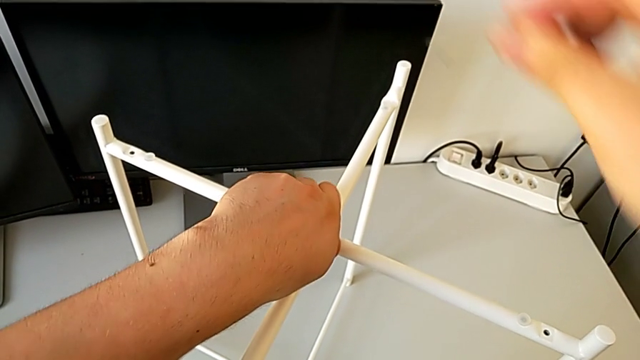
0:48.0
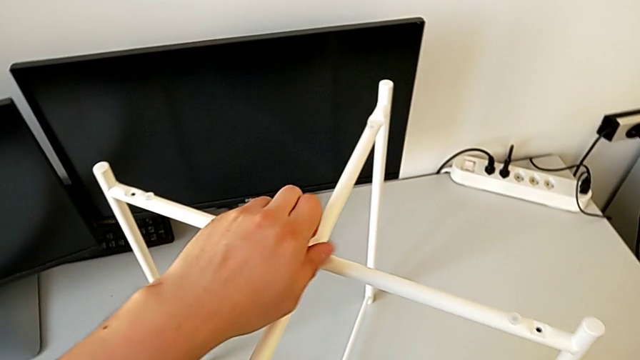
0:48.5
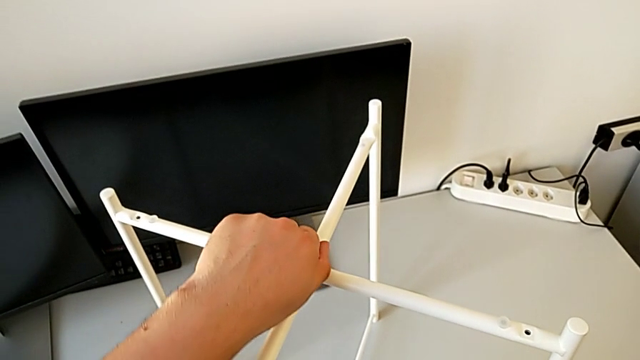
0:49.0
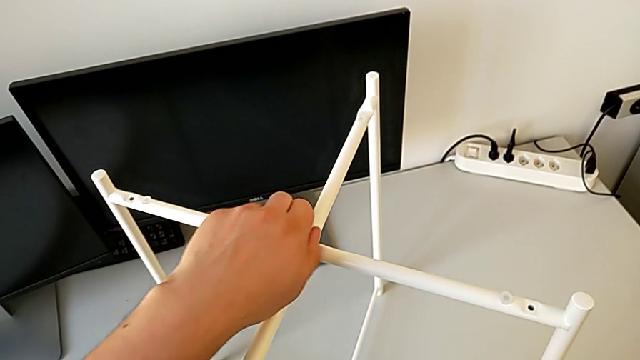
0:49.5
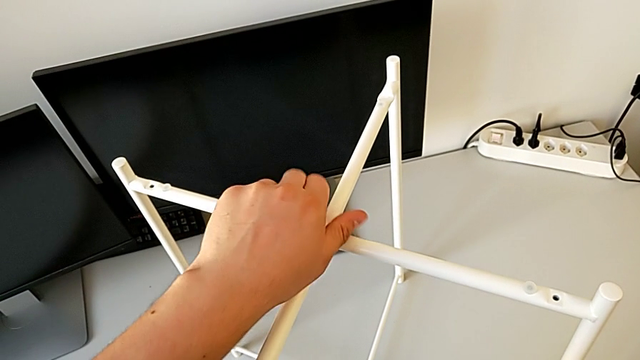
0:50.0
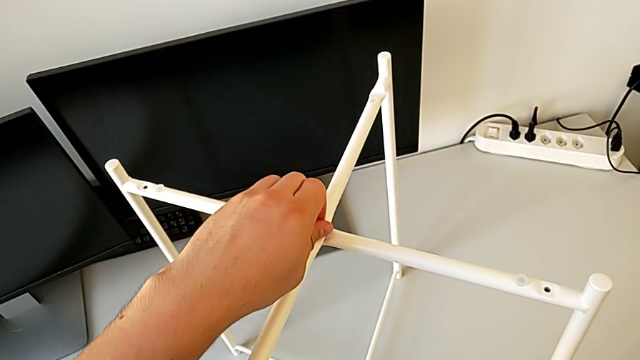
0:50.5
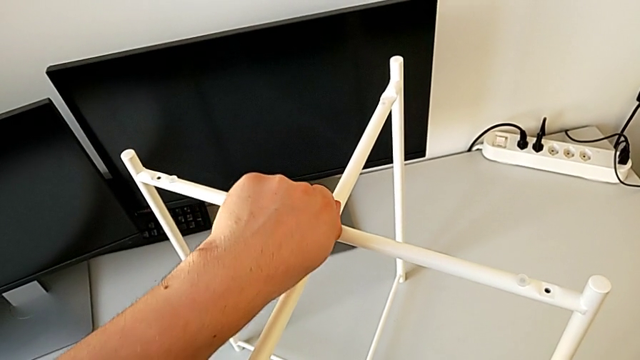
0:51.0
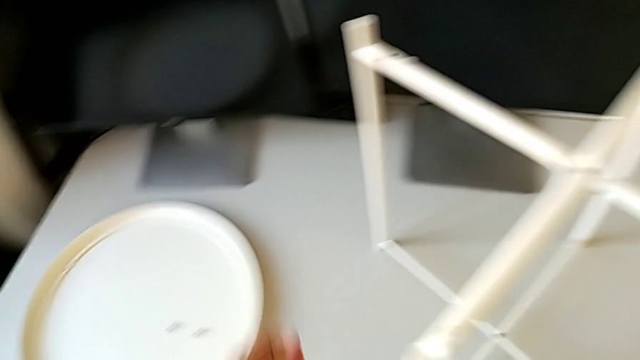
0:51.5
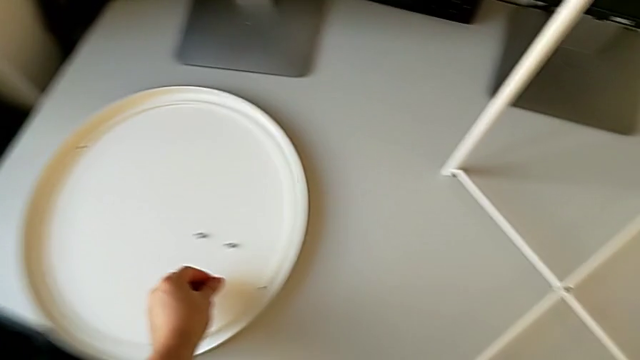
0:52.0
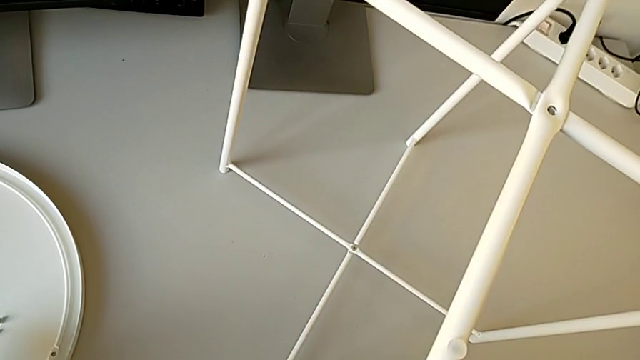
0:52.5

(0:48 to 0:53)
The camera wearer is unscrewing the top hex socket head. They keep unscrewing the hex socket head, disassemble it and place it.

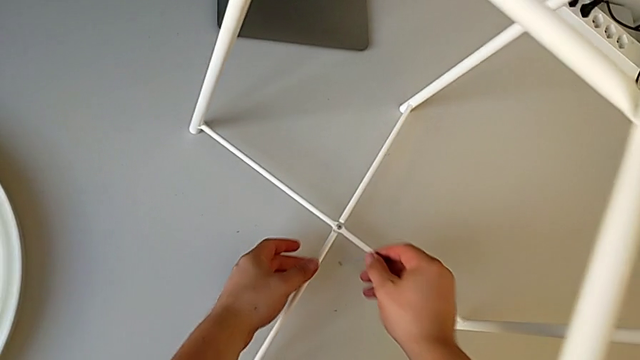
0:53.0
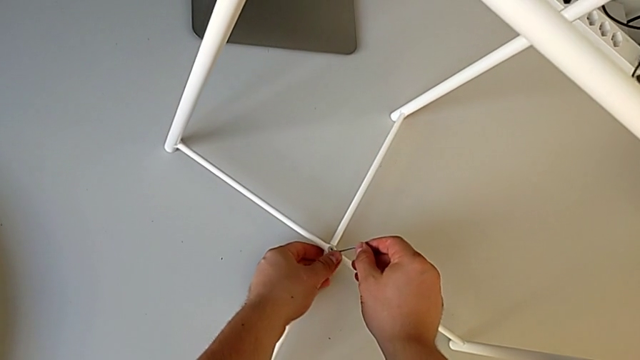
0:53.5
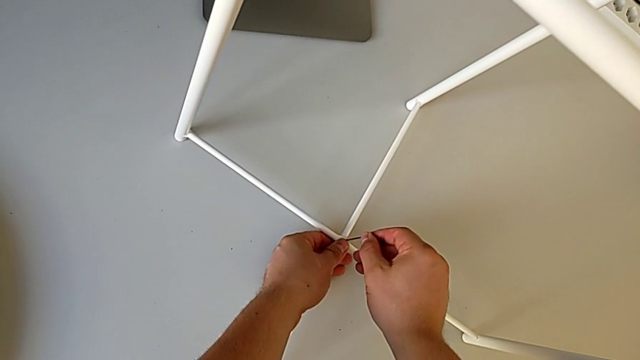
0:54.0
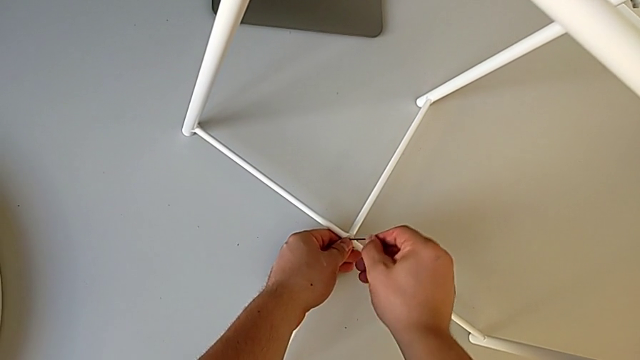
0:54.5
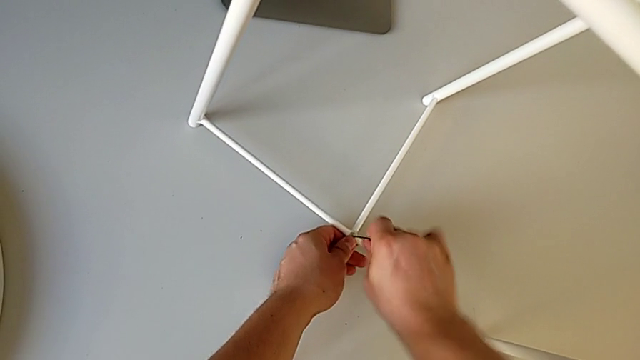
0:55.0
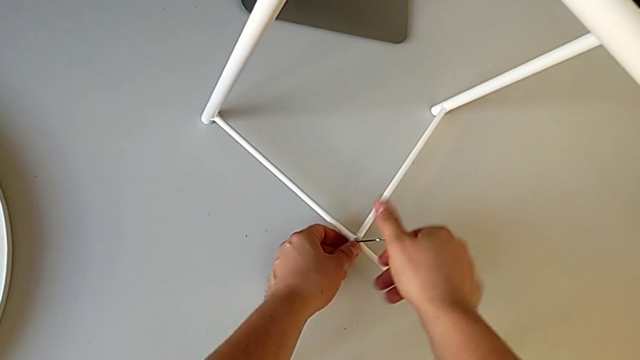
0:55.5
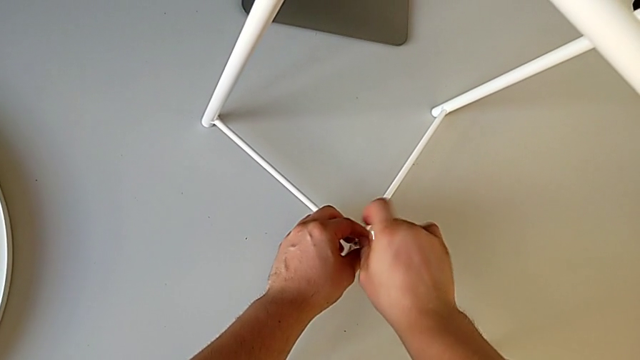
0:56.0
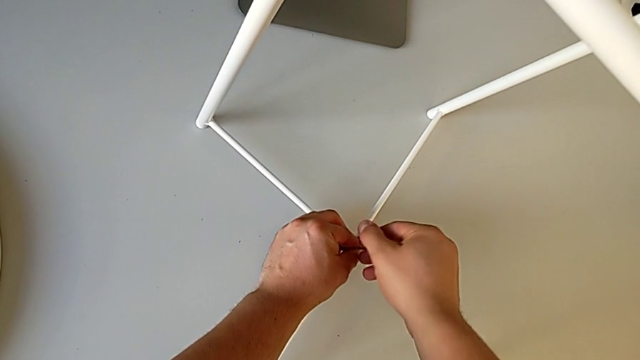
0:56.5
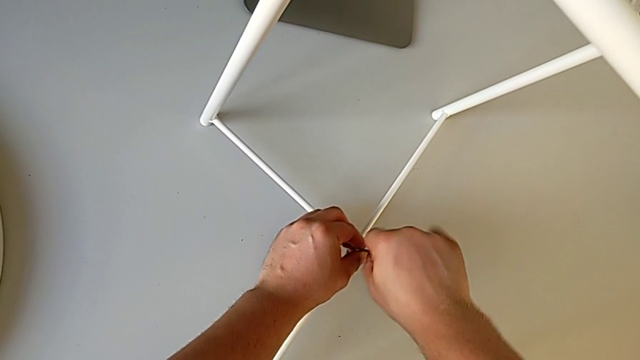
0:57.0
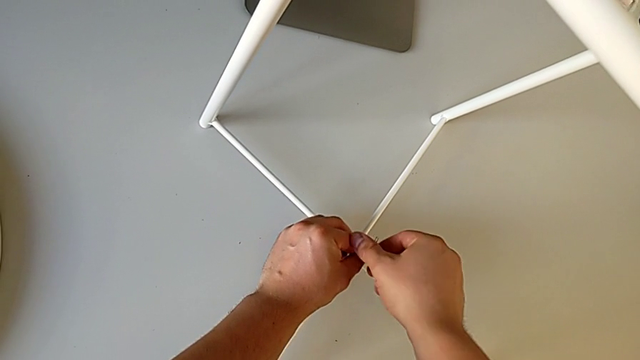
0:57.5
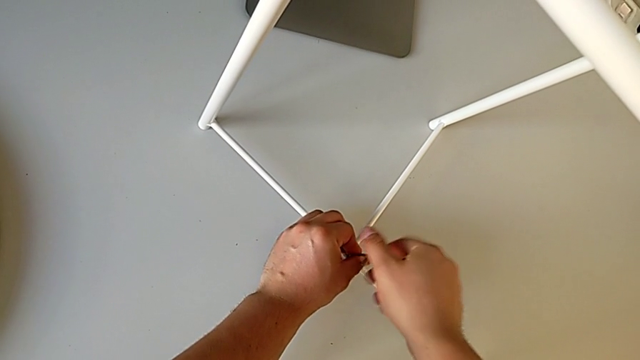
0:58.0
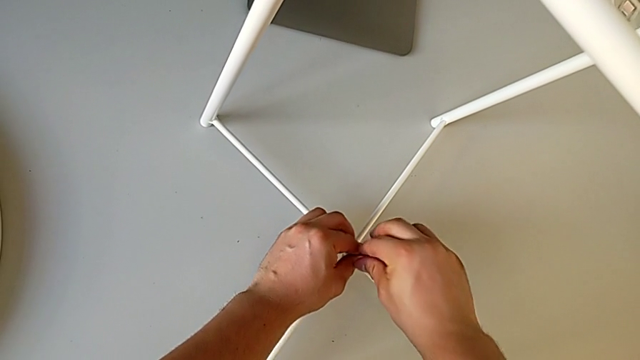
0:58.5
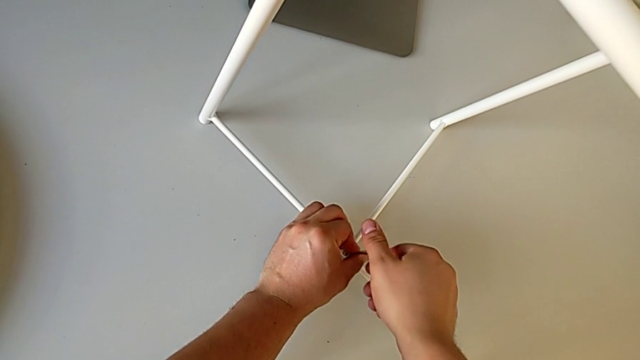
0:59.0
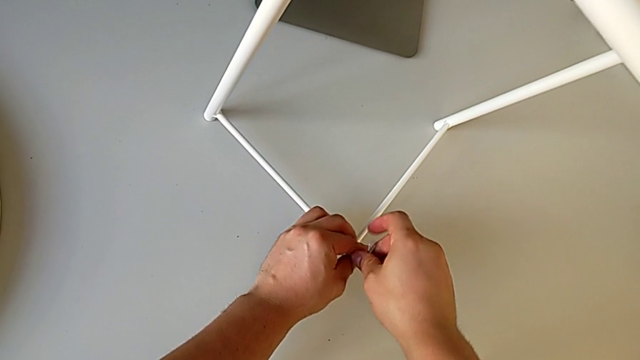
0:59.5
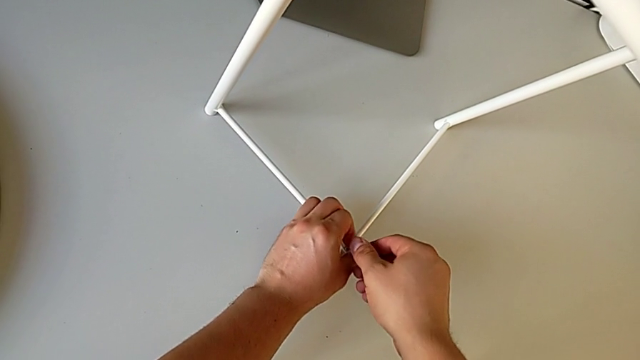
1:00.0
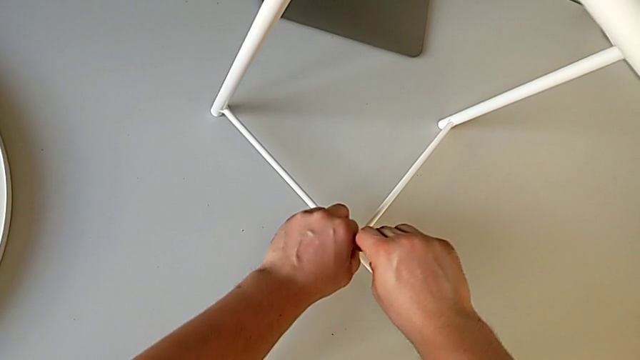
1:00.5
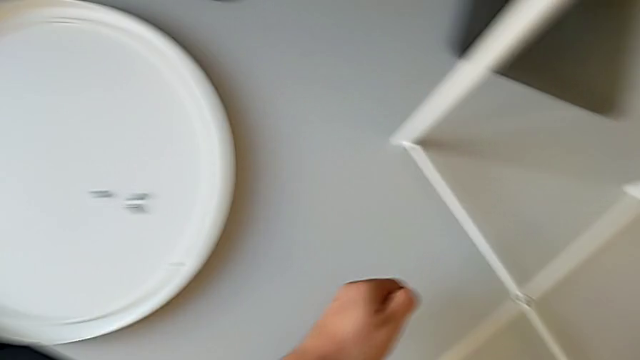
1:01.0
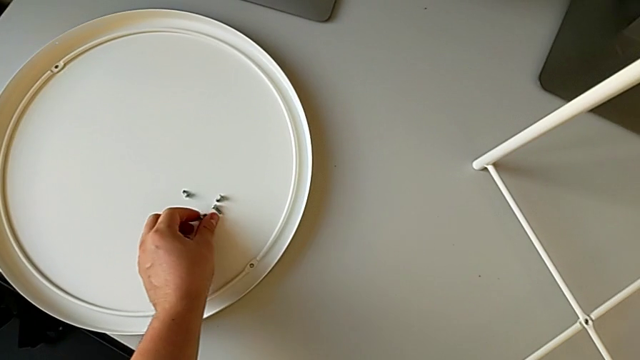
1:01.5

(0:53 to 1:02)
The camera wearer unscrews the bottom hex socket head. They approach the hex socket head, insert it, unscrew it, withdraw the Allen wrench with the right hand, disassemble the hex socket head with the left hand and place it.

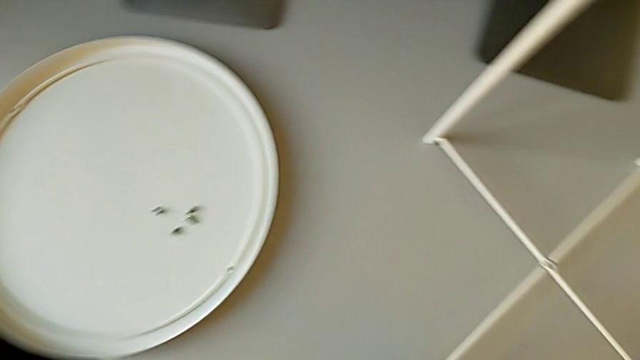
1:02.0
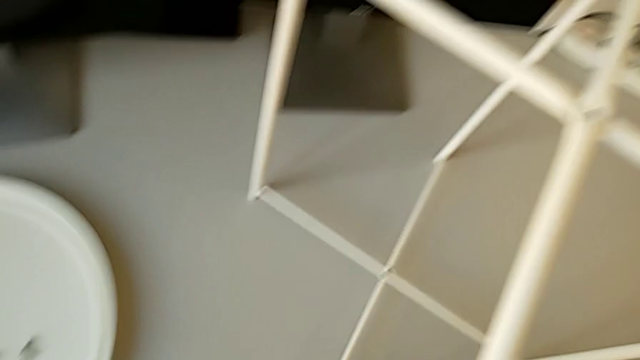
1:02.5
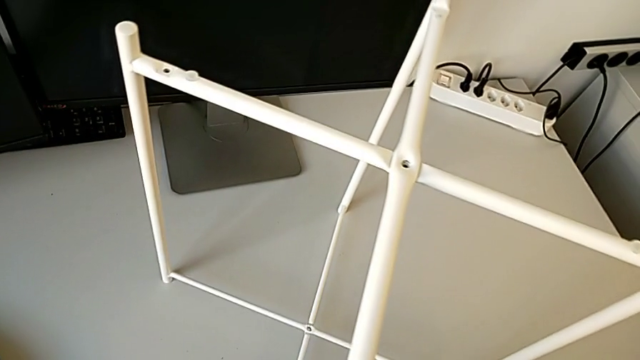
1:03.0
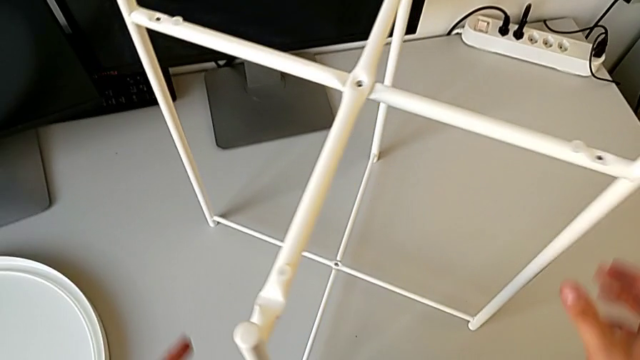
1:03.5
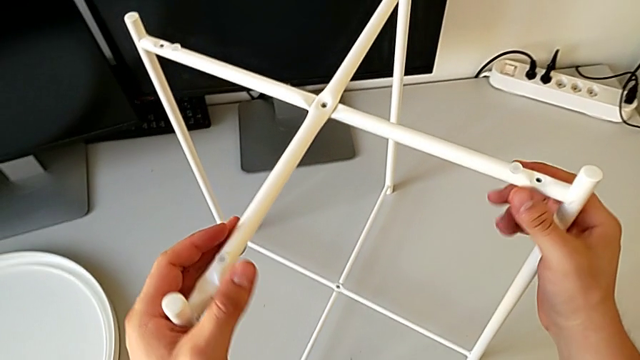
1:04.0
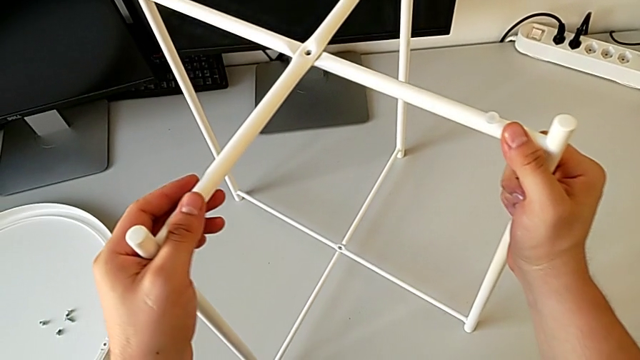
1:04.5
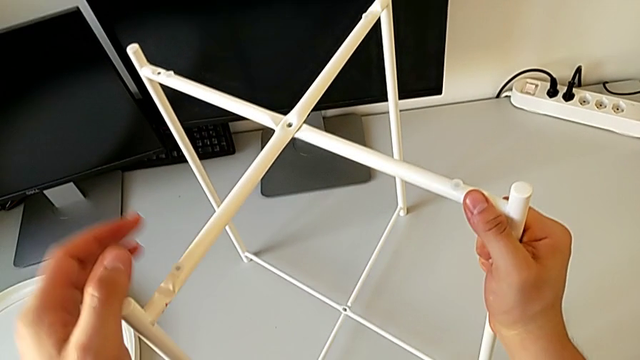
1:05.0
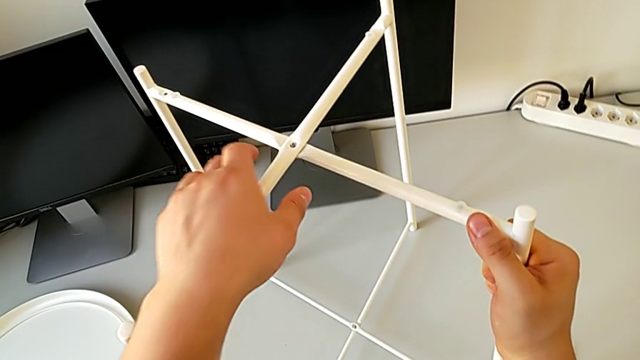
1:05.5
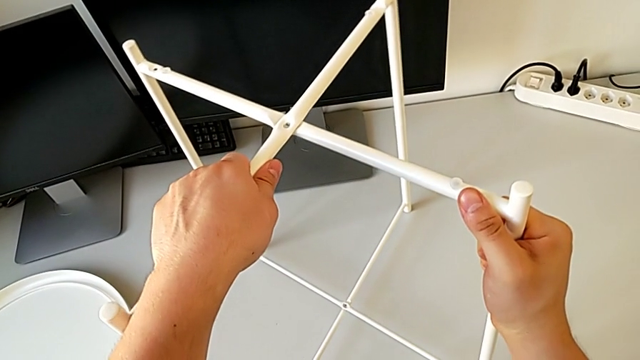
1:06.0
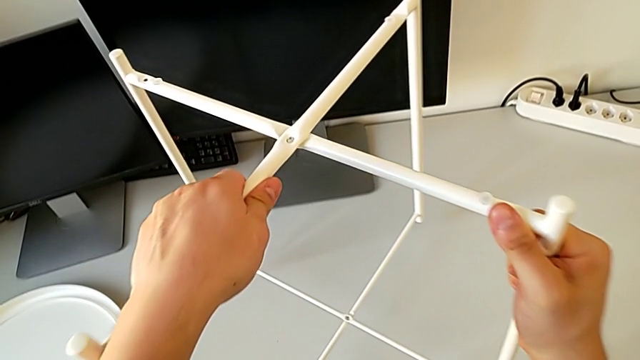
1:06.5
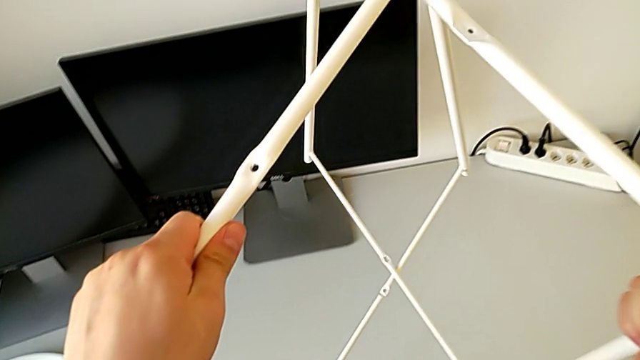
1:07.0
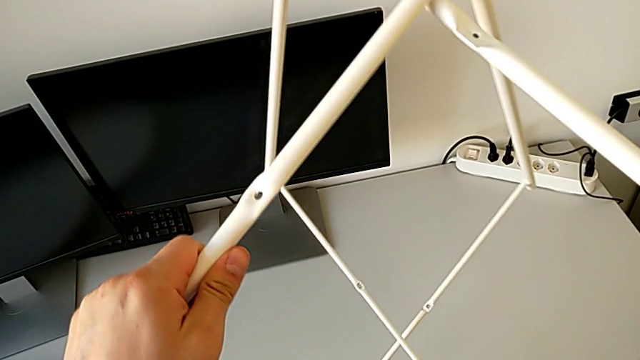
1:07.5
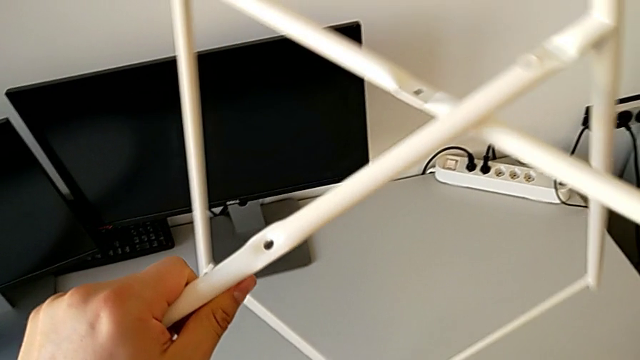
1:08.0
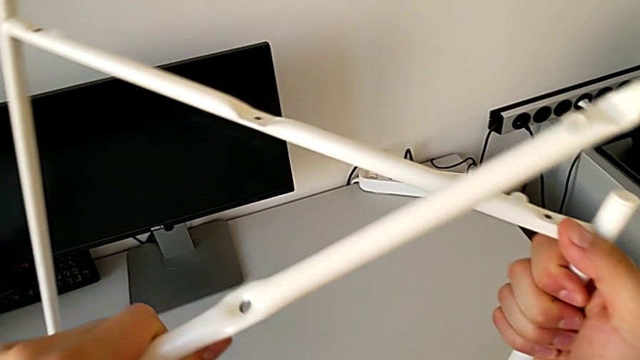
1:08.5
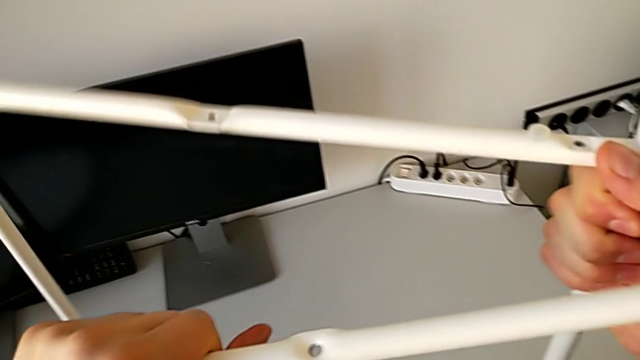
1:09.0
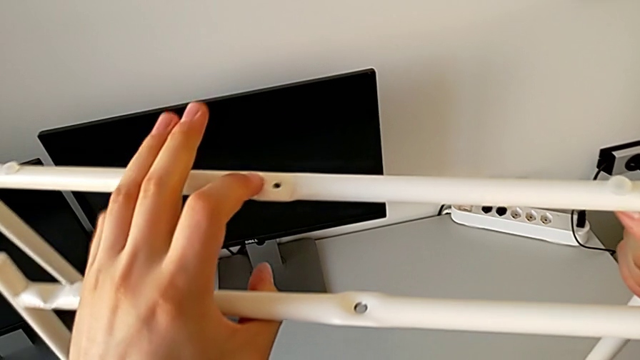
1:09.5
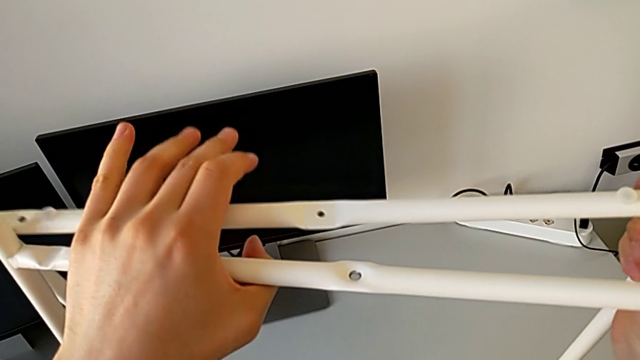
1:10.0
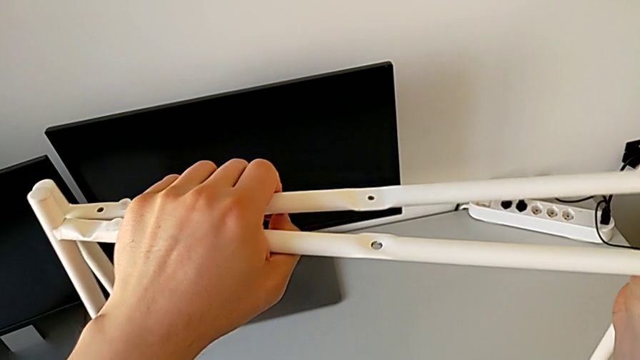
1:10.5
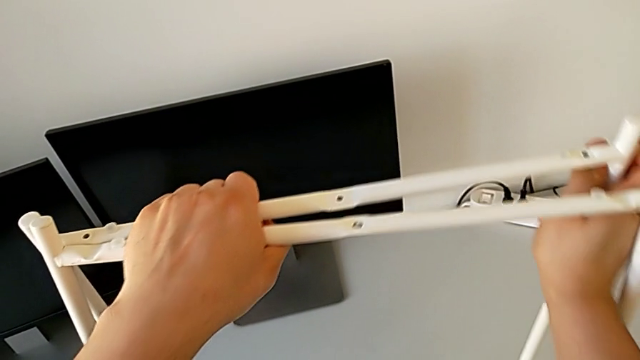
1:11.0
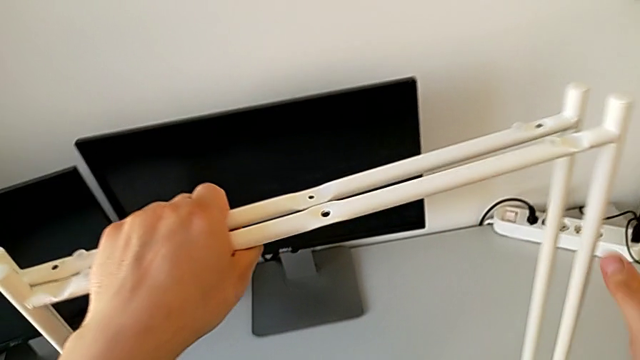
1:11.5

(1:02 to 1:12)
The camera wearer is disassembling the legs. They place the Allen wrench, grab the leg, disassemble it and begin to align it.
